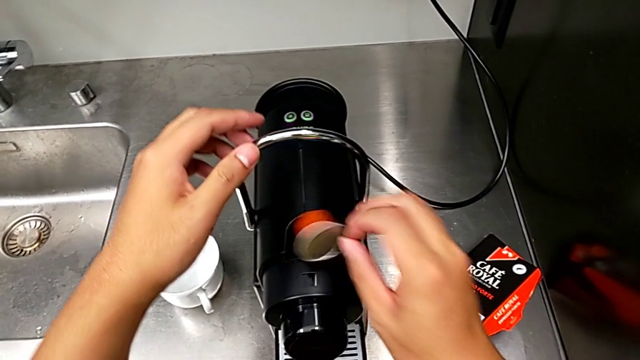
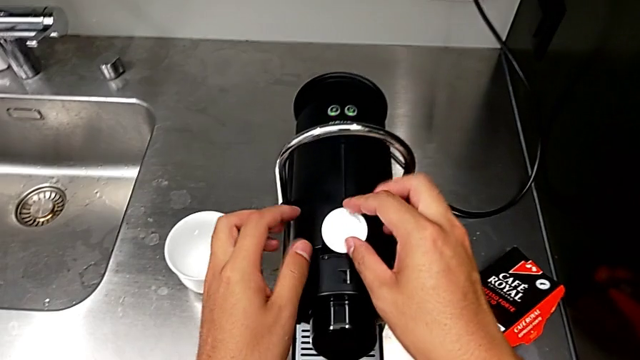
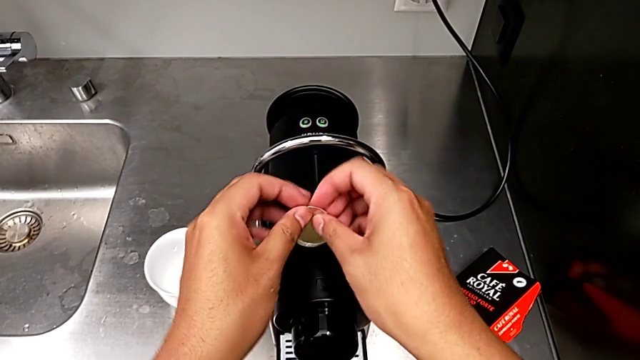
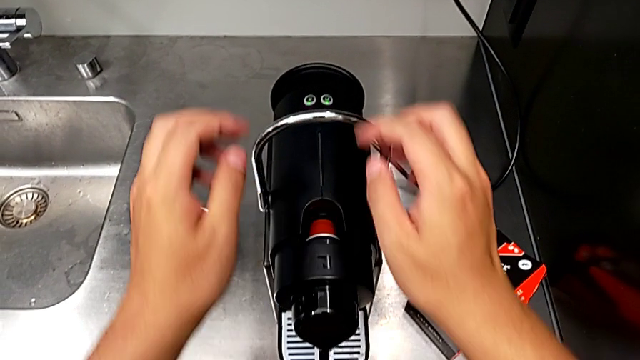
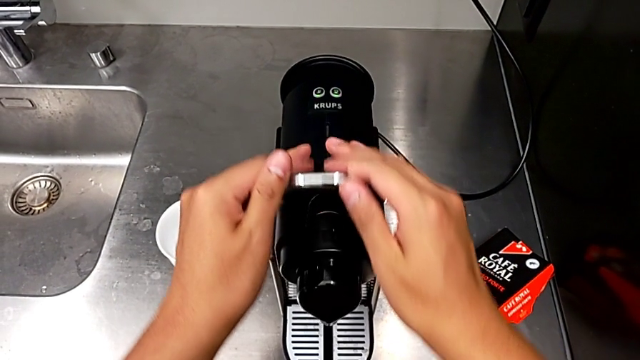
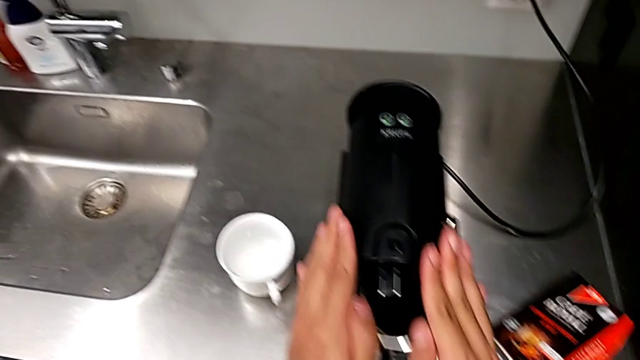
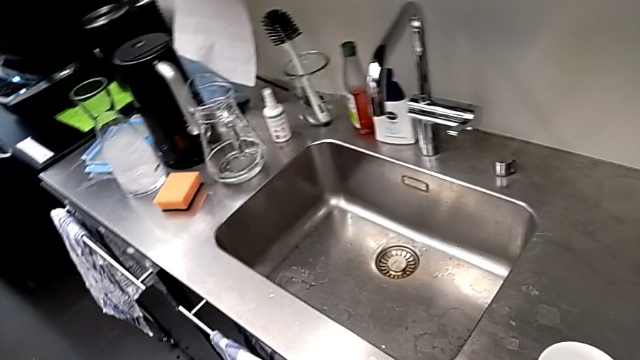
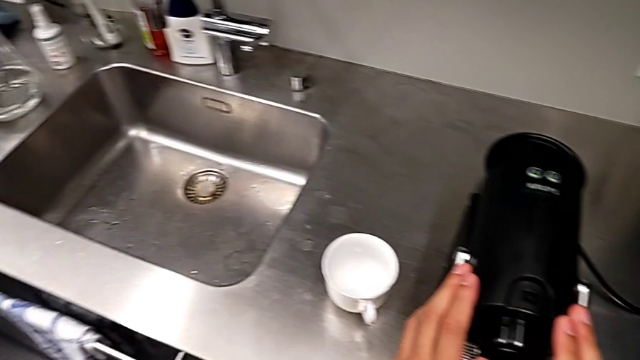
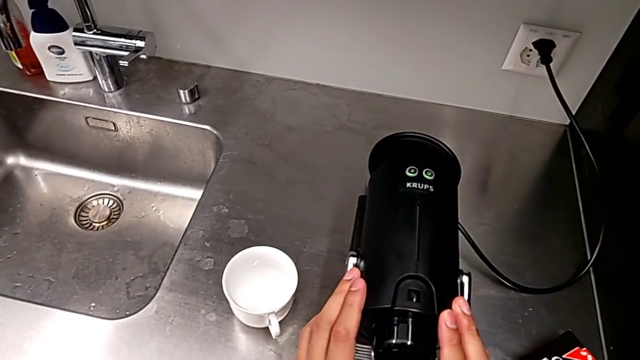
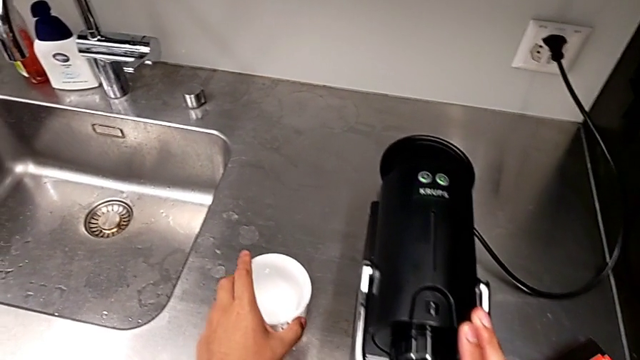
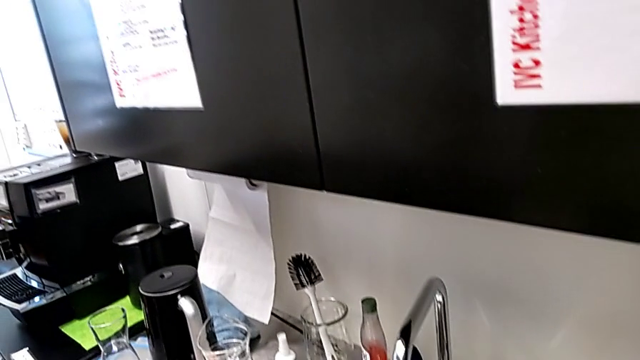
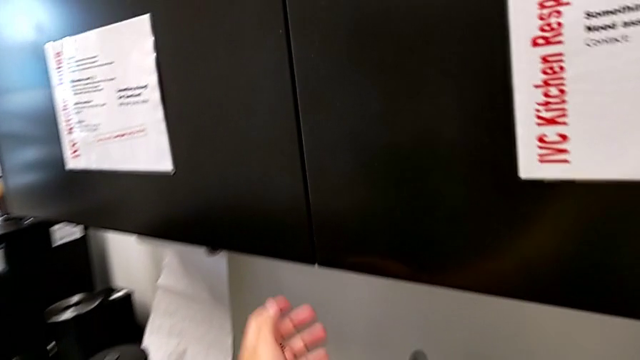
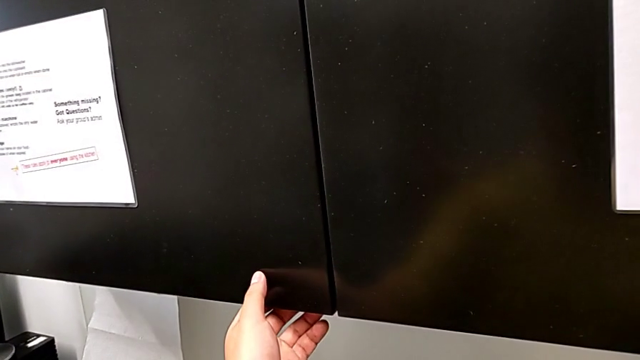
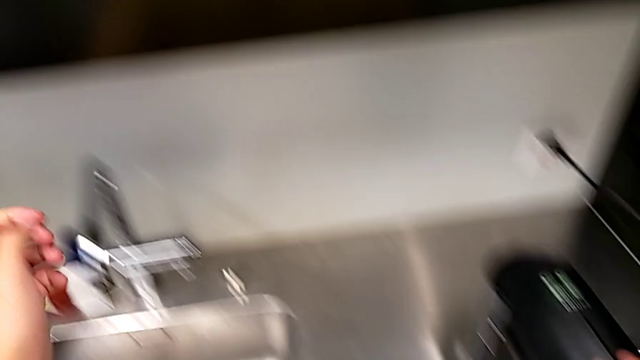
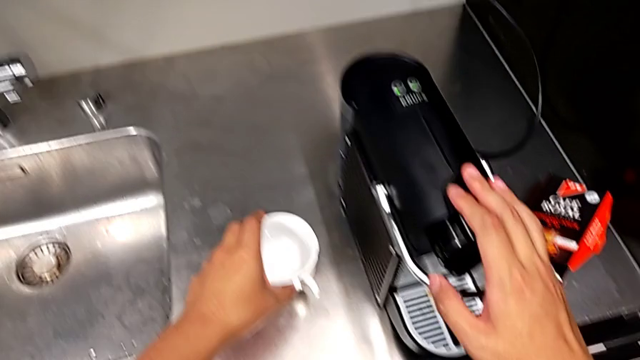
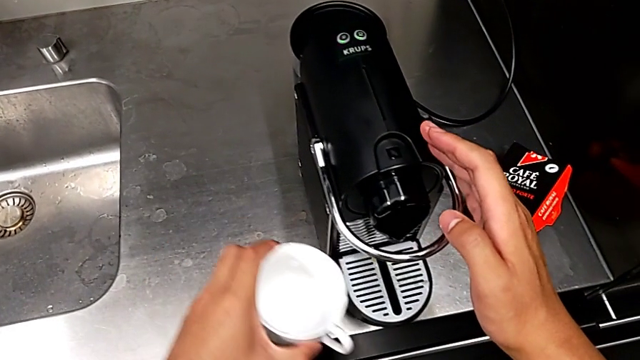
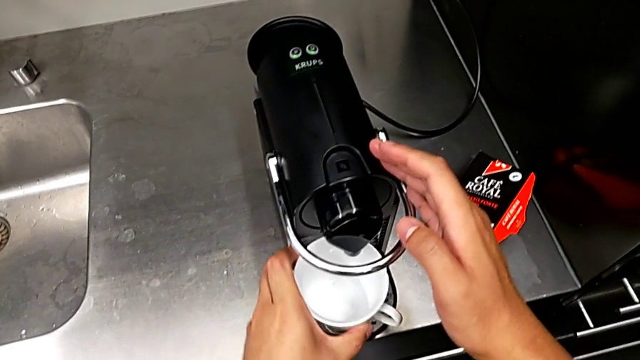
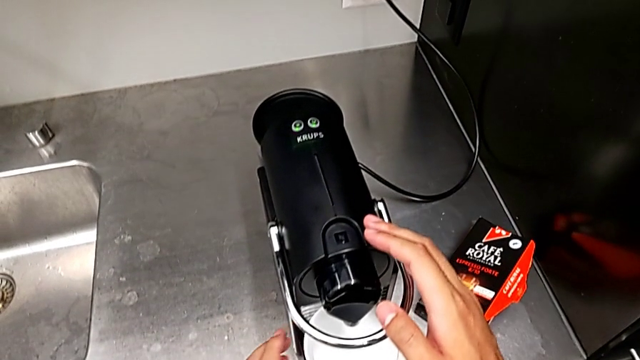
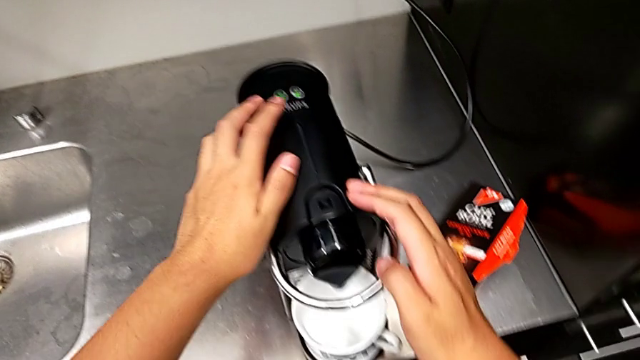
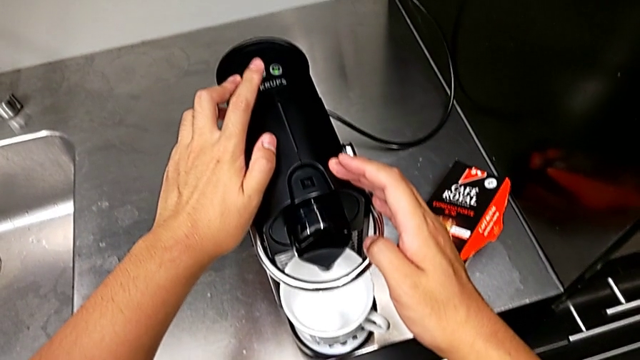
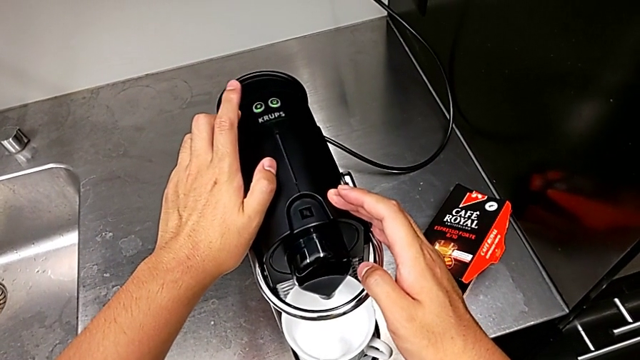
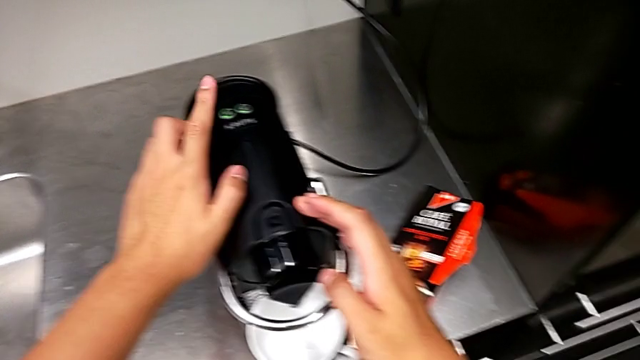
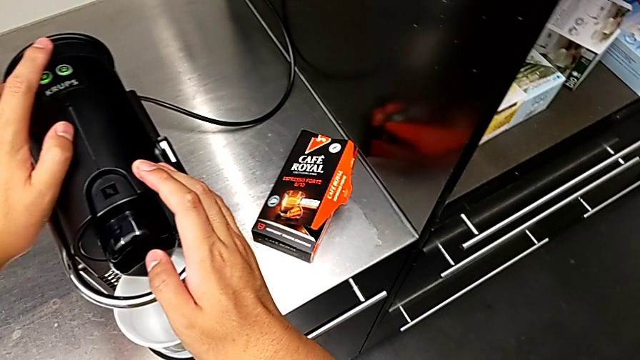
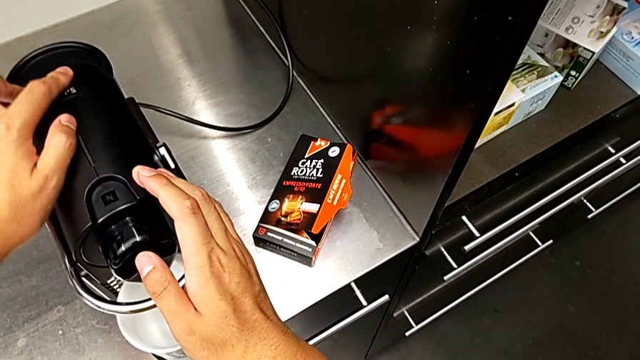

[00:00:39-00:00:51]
The camera wearer is making a cup of coffee. They insert the coffee capsule, push the lever, grab the cup, grab the front panel door, place the cup, approach the button and press it, all with the left hand.

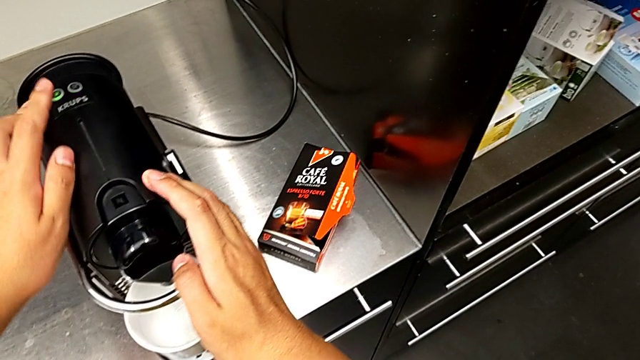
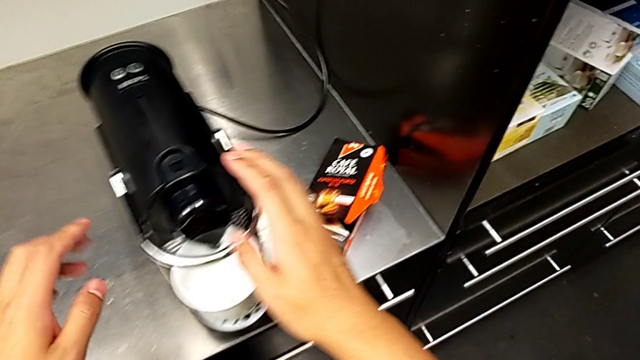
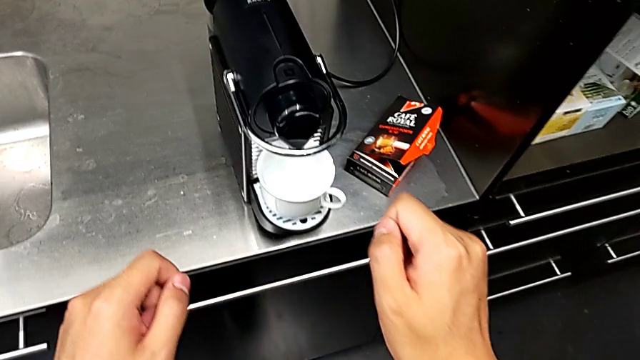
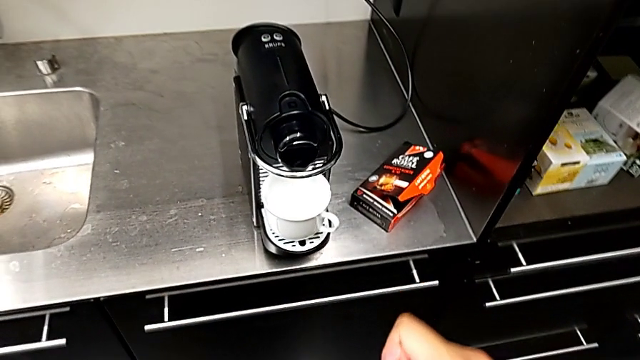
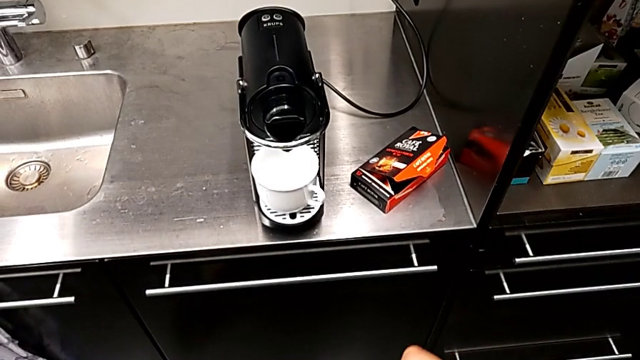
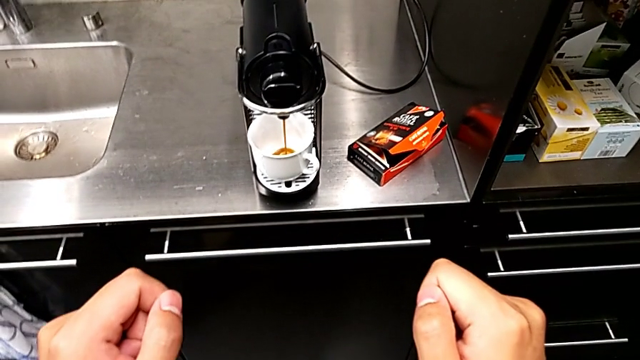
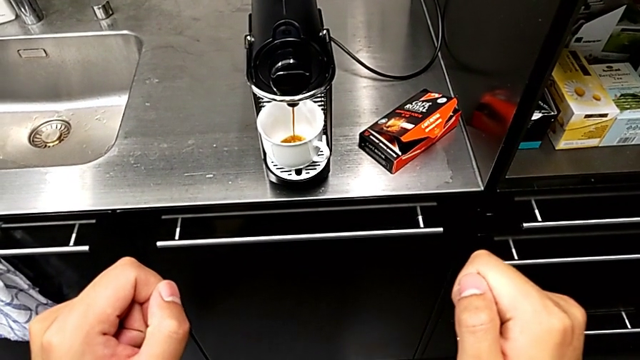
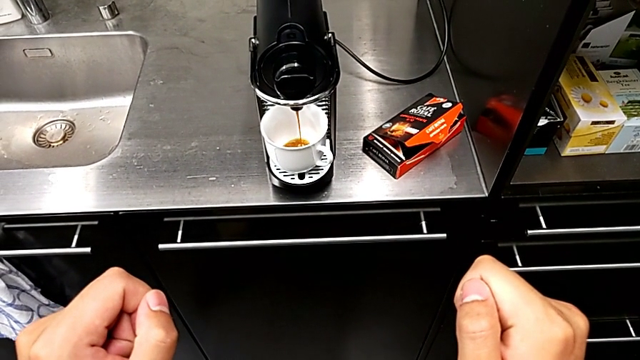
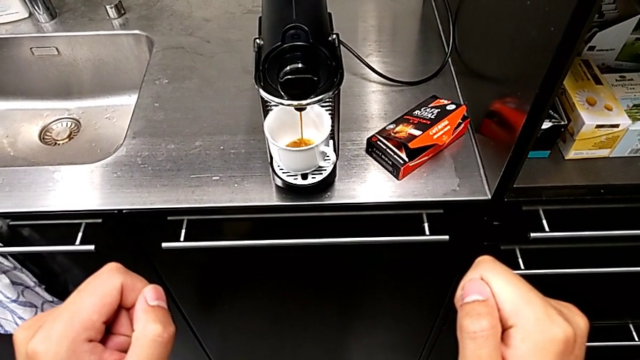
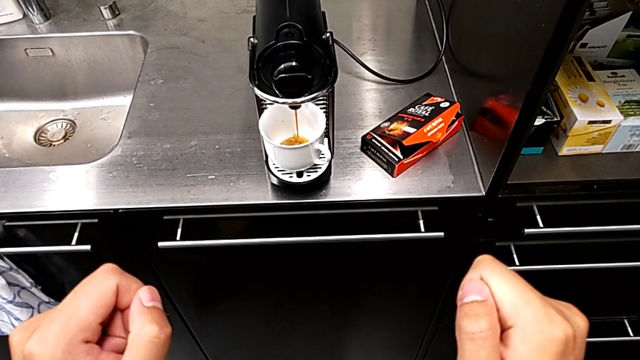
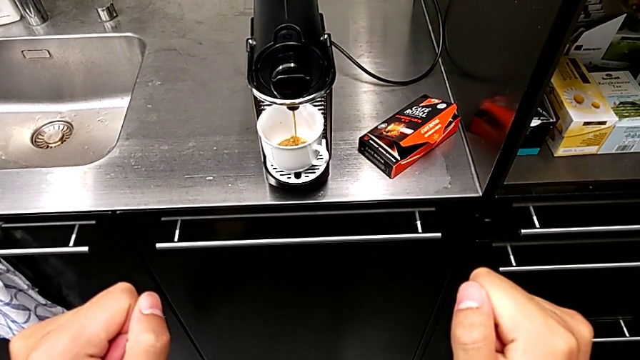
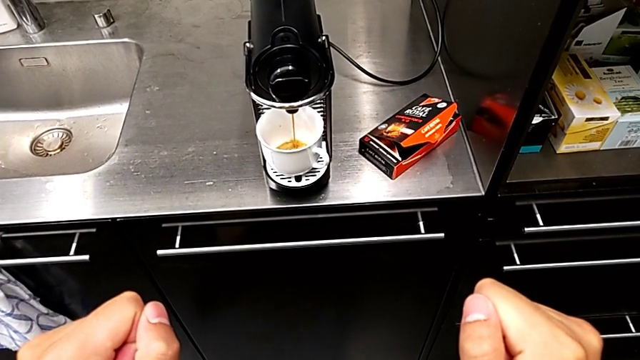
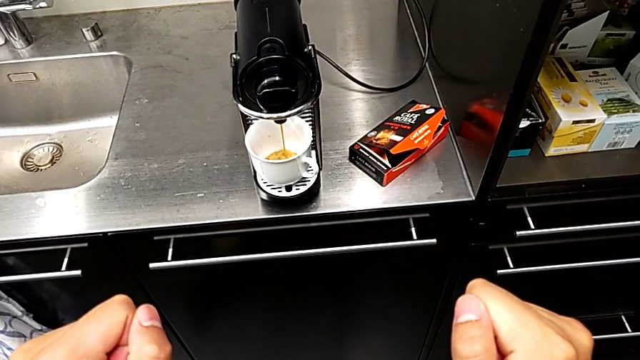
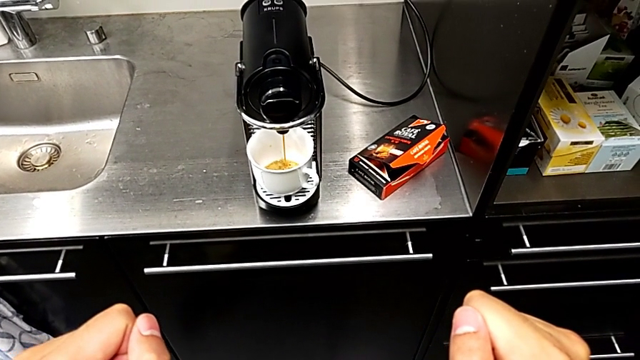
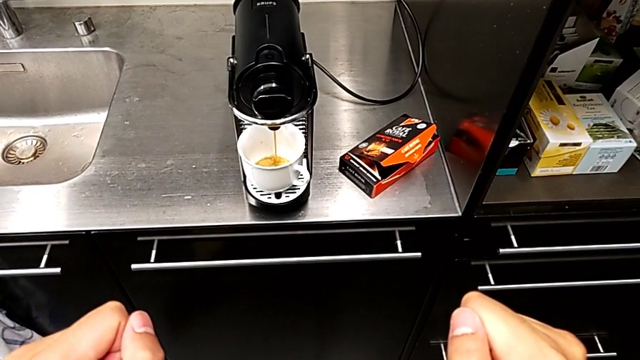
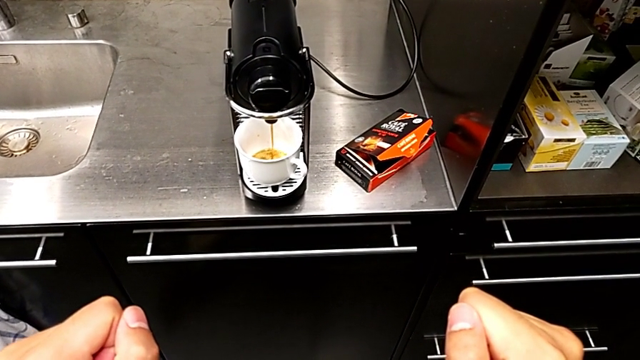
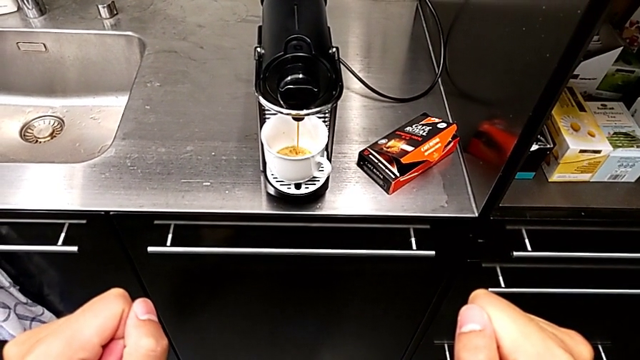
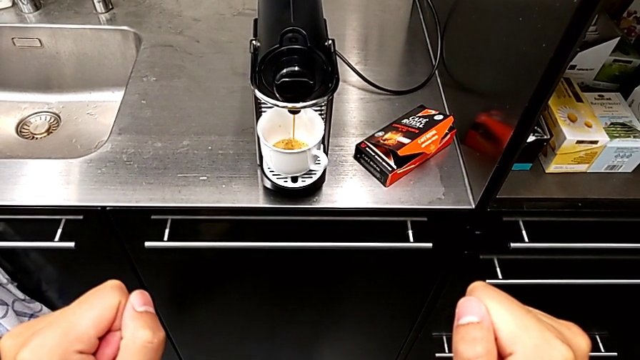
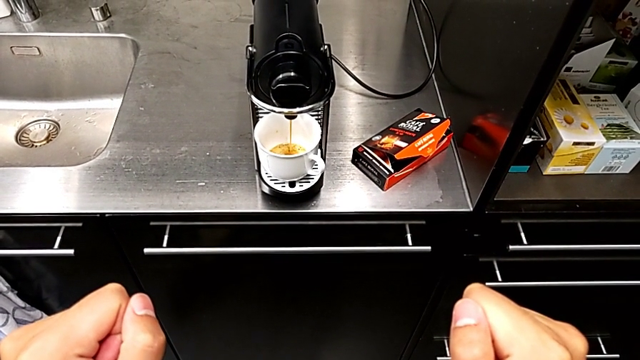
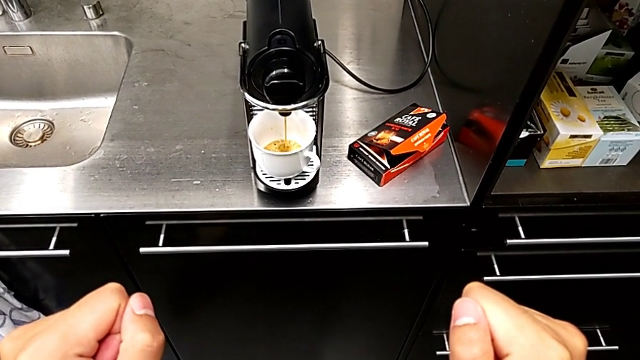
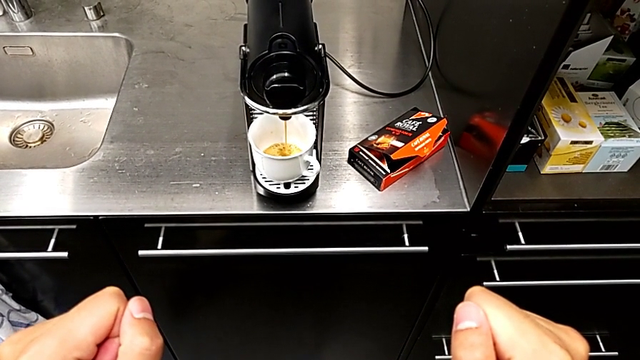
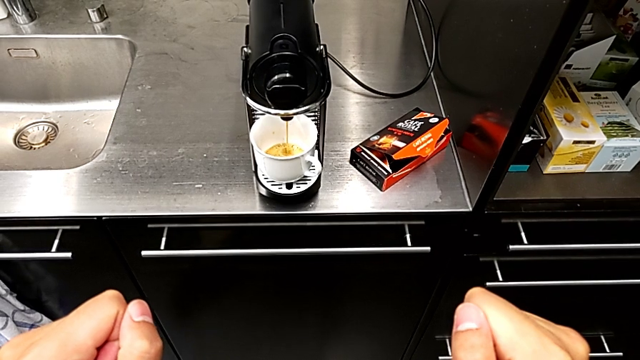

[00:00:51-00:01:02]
The camera wearer is making a cup of coffee. They begin to load the cup.
